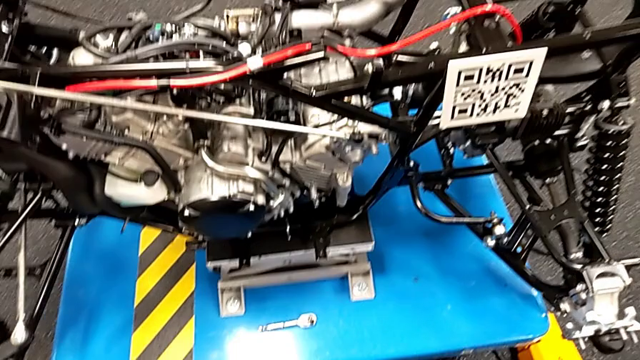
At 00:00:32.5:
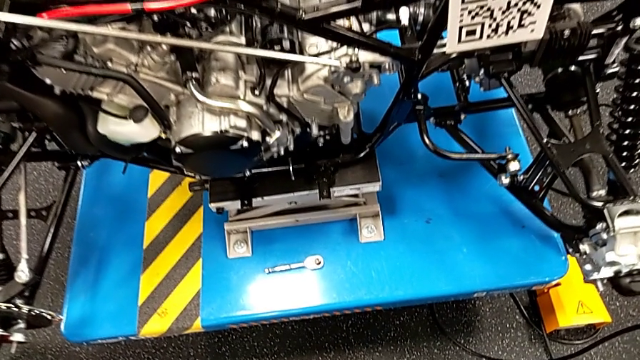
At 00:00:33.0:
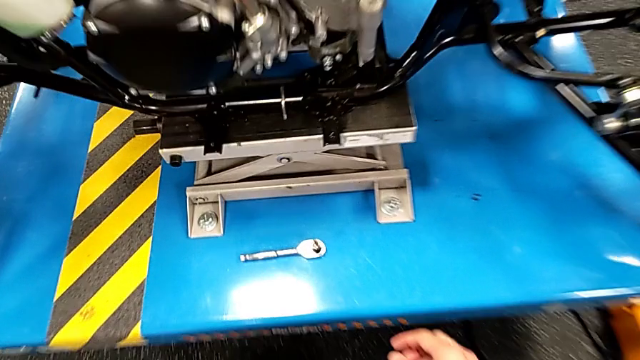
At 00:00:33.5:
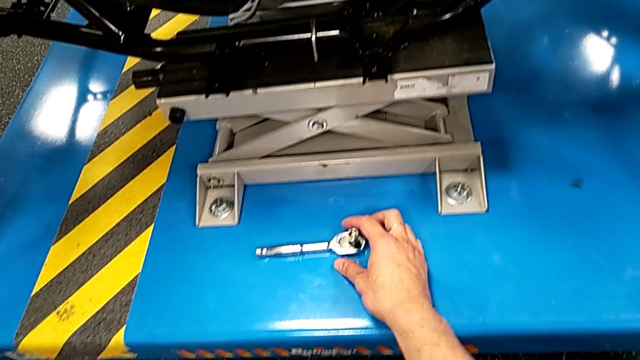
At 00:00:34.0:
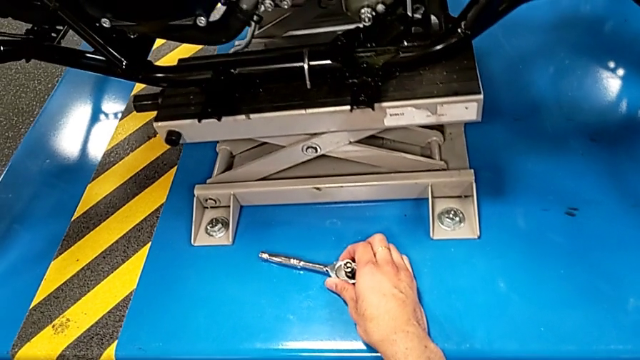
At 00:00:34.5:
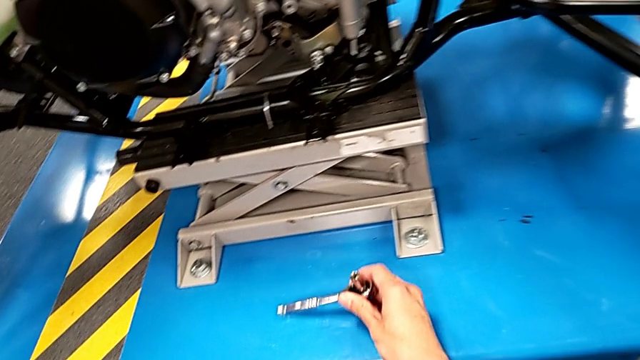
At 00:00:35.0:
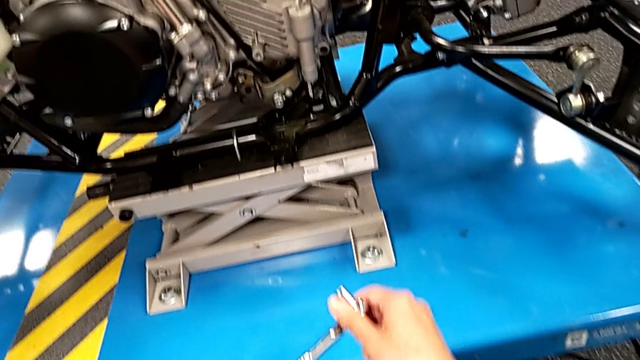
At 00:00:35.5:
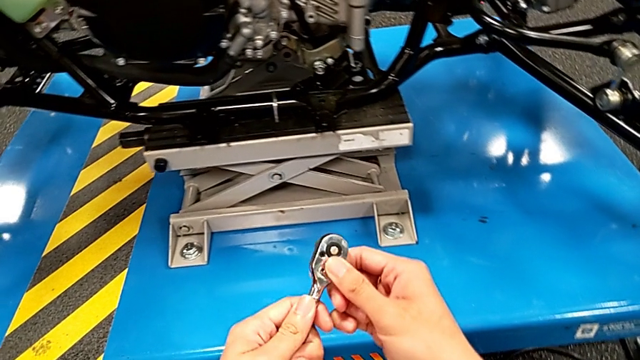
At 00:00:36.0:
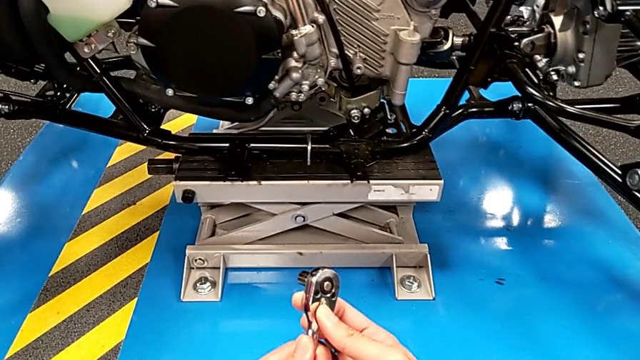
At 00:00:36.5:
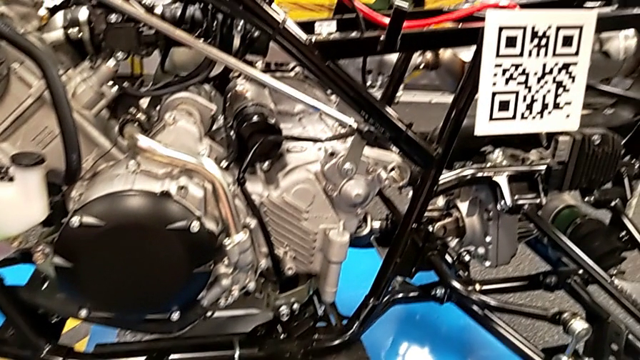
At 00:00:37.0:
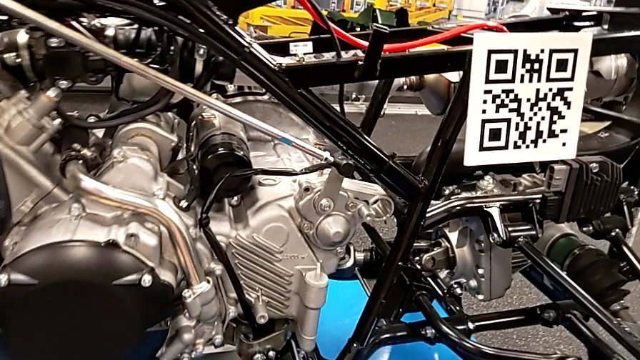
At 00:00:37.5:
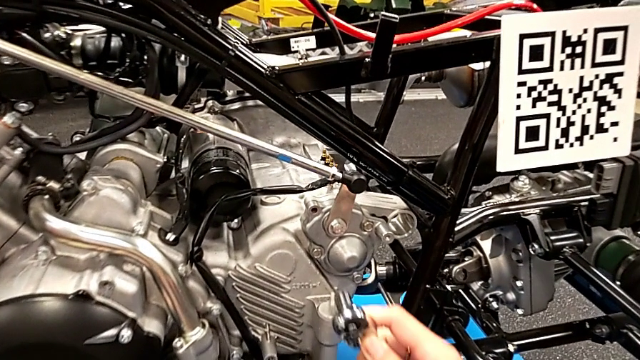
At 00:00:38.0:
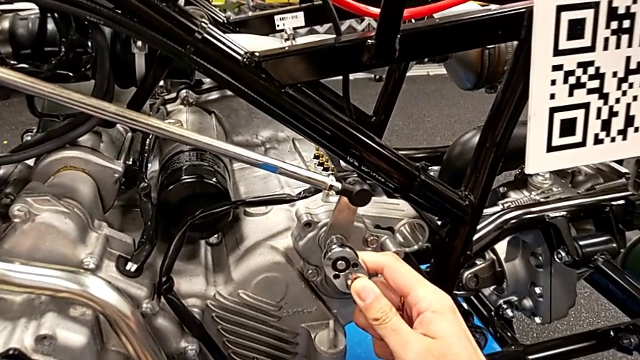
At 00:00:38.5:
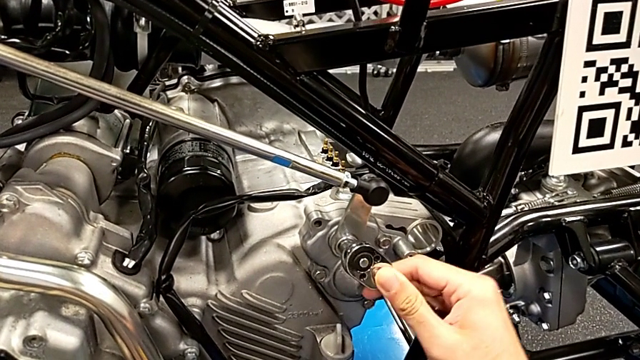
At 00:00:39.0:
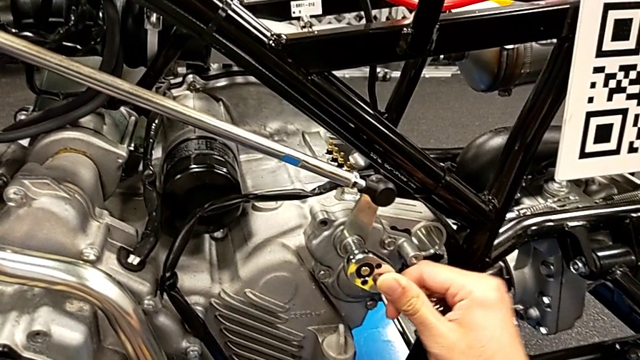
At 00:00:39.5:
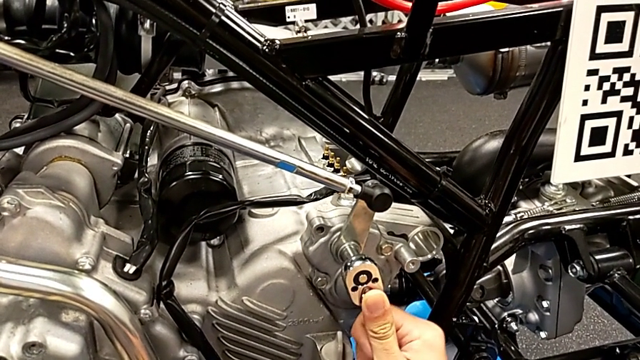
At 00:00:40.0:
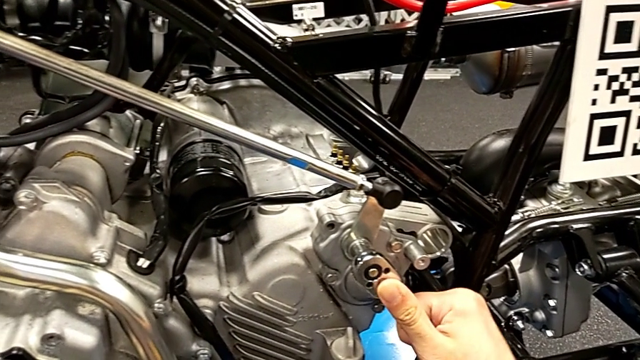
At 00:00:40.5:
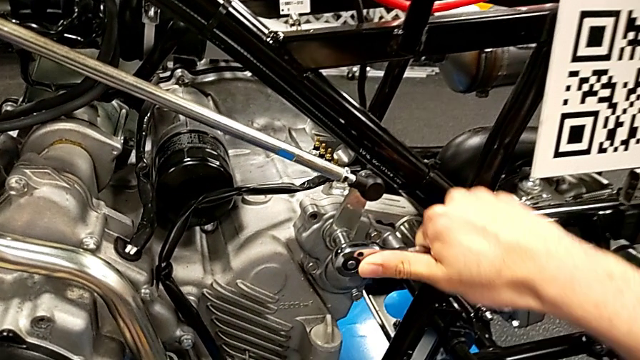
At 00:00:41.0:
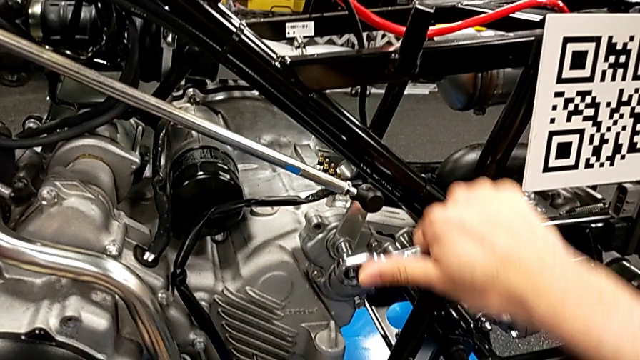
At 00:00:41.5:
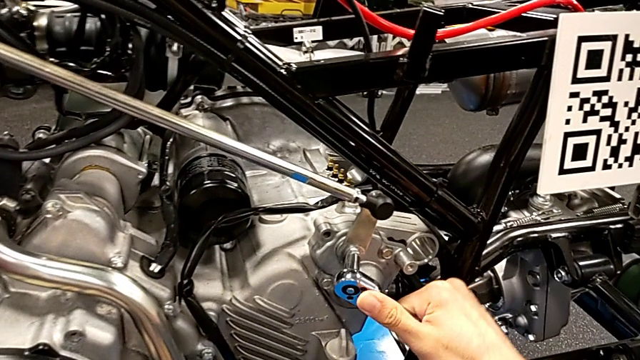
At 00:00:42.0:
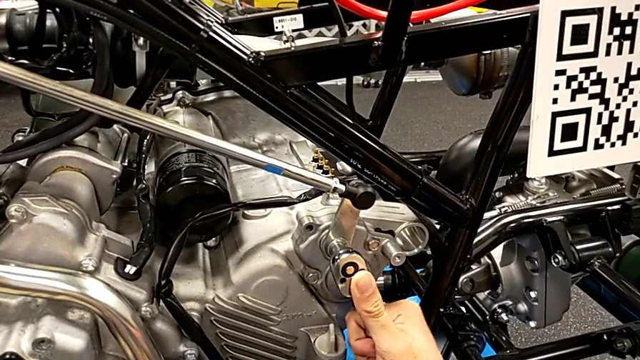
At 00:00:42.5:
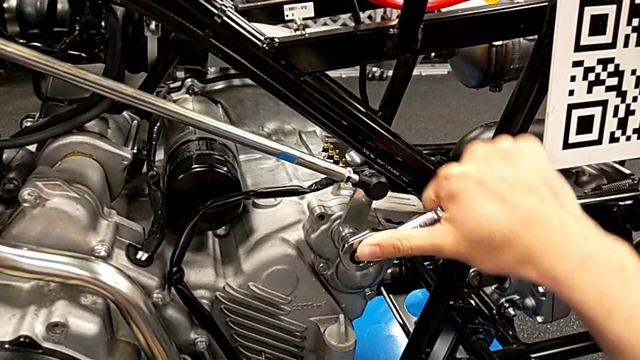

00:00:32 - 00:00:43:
The camera wearer is unscrewing the bolt. They grab the ratchet, slide the ratchet adjuster, insert the ratchet, unscrew the bolt and withdraw the ratchet.

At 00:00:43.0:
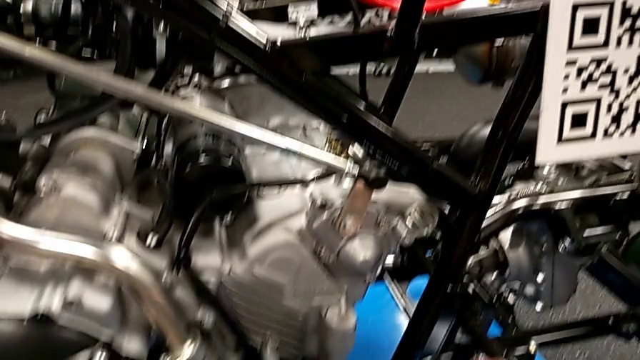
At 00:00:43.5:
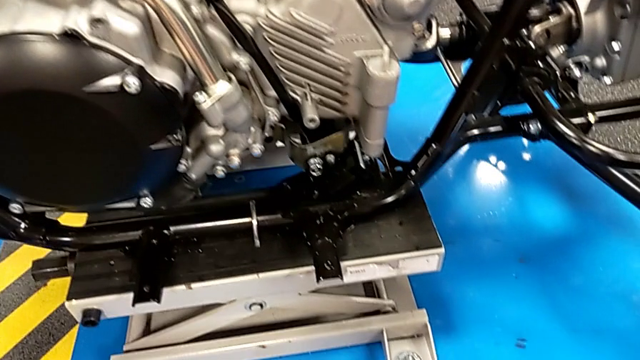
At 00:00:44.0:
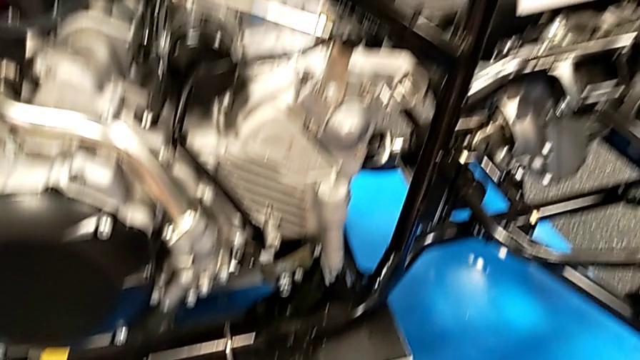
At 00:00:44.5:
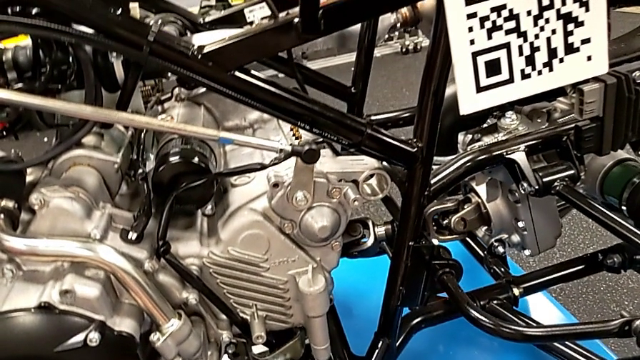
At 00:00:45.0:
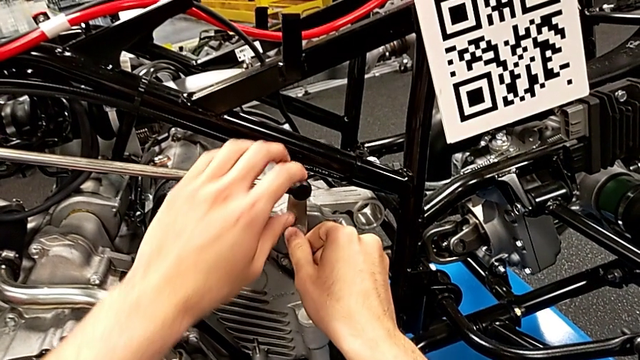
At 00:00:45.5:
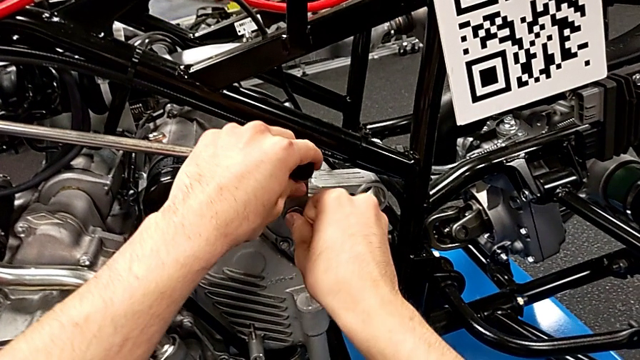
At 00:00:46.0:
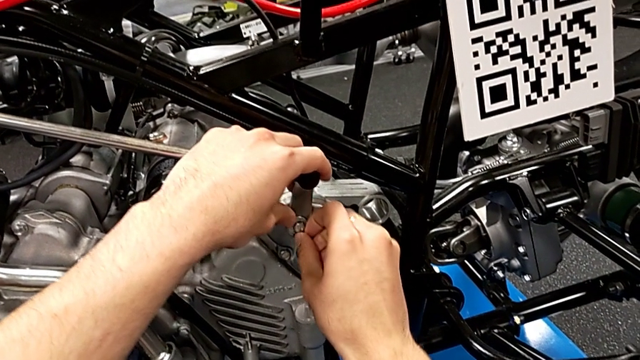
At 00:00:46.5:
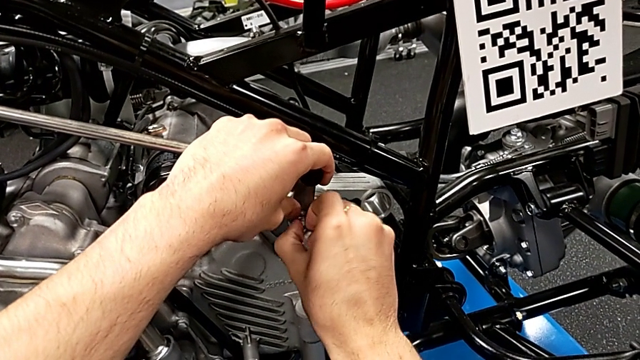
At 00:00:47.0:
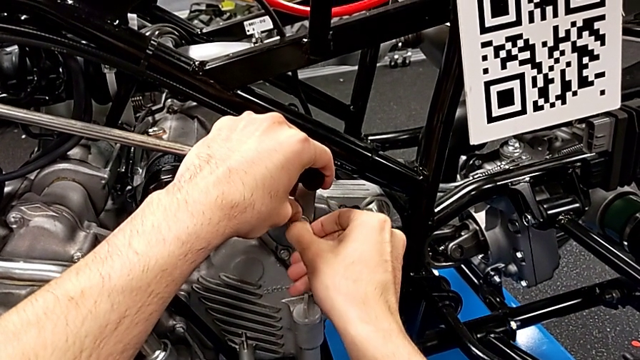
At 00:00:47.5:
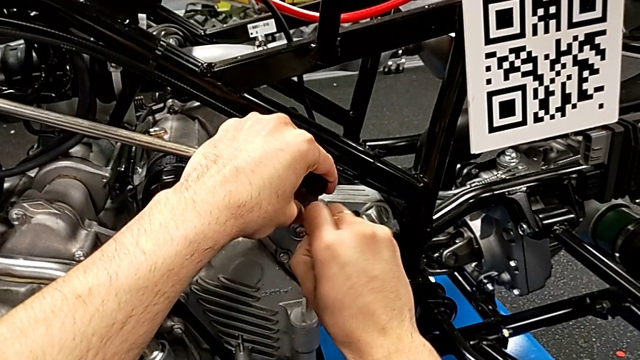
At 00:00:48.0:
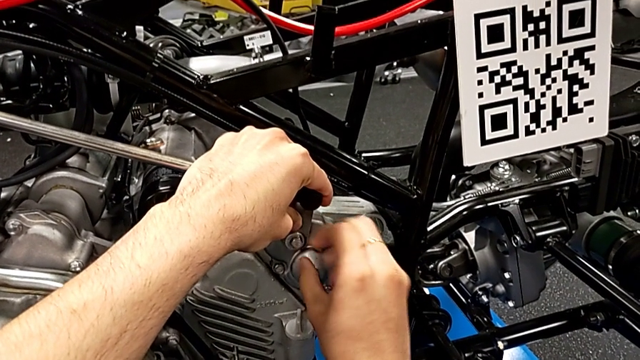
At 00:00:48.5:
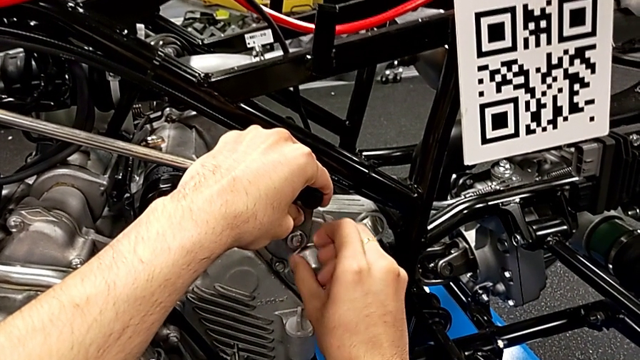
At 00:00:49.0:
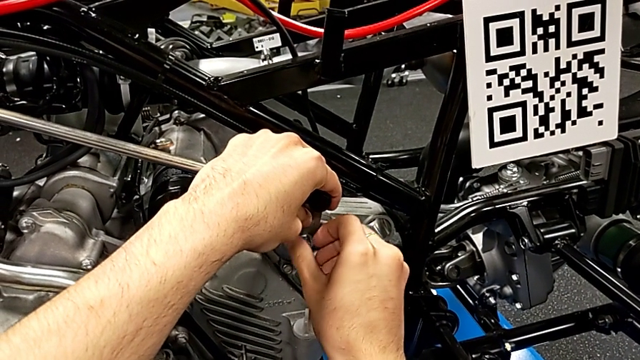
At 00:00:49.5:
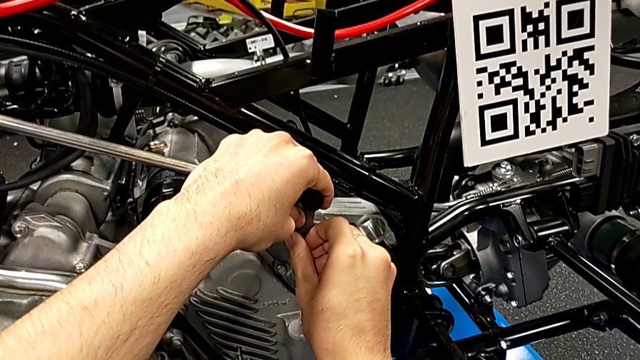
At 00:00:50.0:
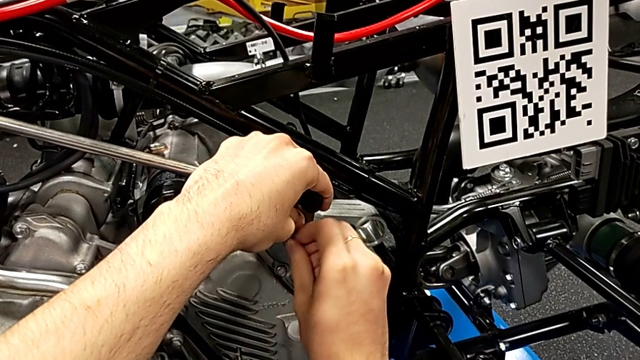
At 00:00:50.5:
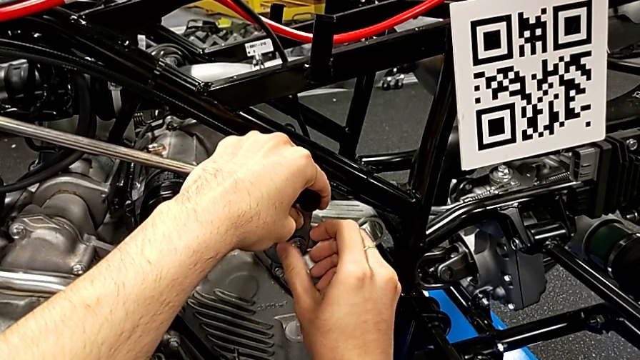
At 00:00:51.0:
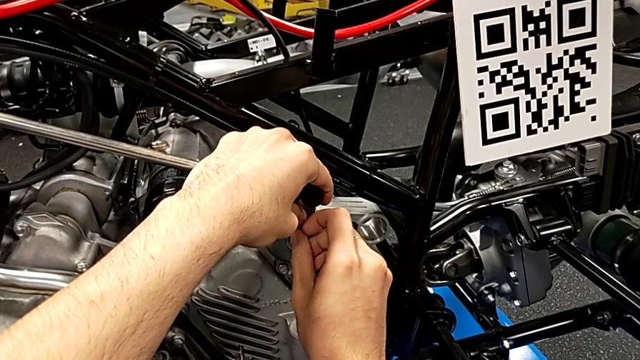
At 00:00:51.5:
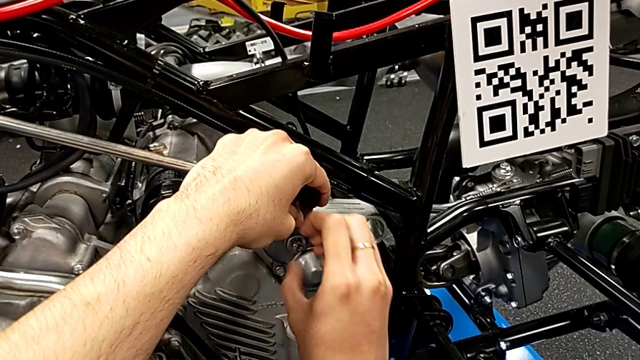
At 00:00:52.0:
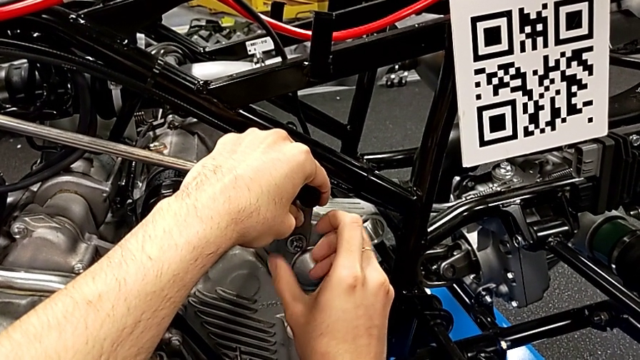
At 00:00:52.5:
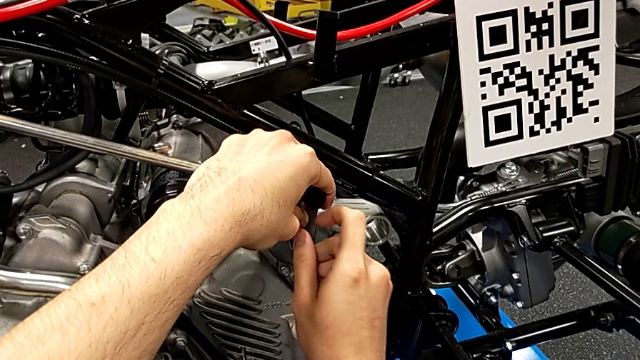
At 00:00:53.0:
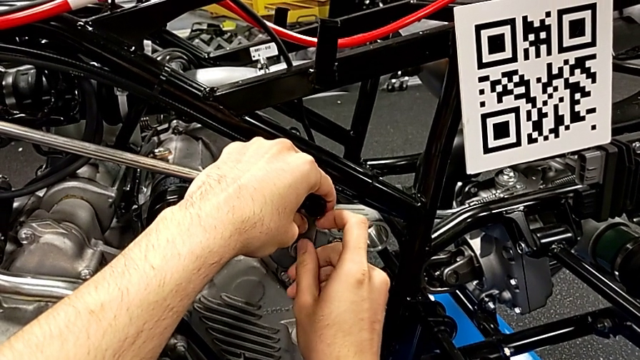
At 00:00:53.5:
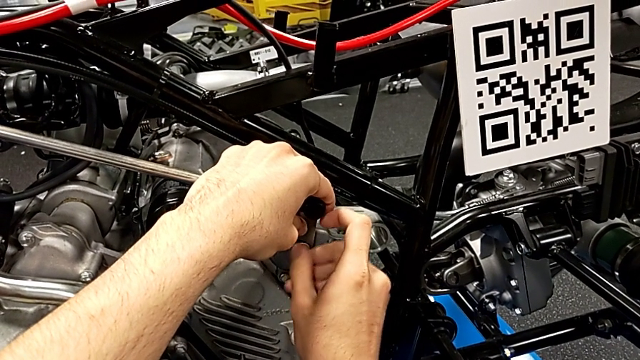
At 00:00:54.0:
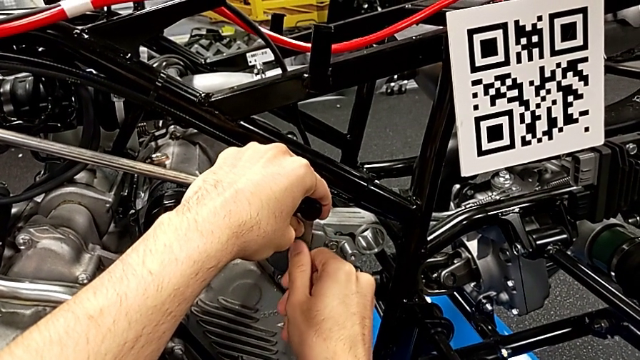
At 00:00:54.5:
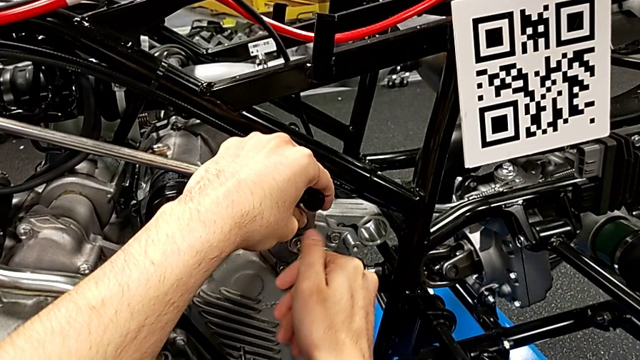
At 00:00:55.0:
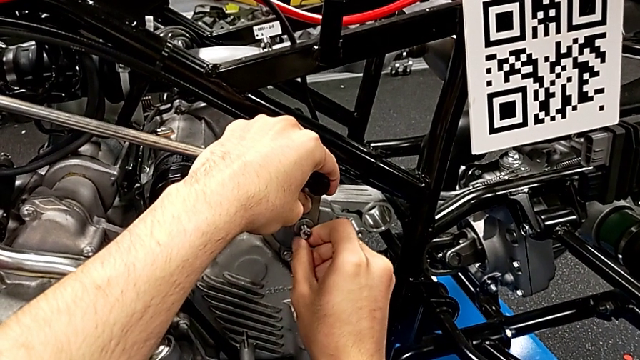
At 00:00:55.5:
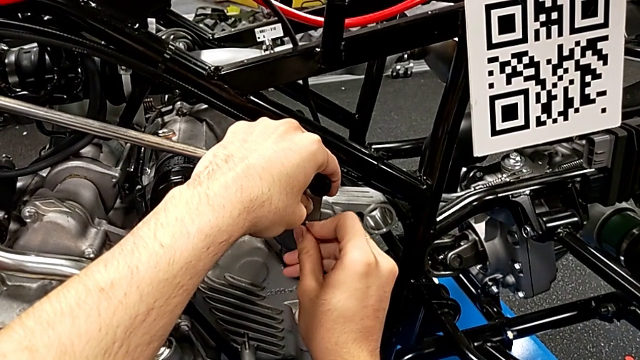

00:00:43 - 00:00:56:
The camera wearer is unscrewing the bolt. They place the ratchet and begin to unscrew the bolt.
